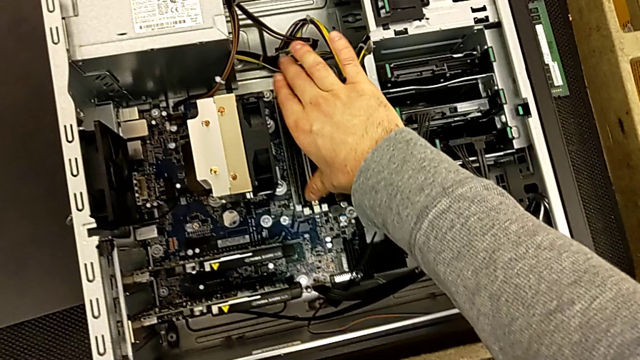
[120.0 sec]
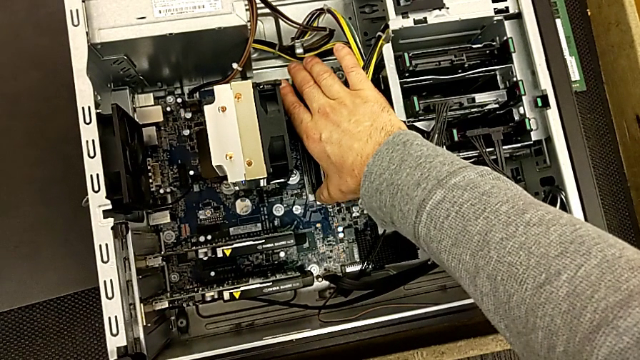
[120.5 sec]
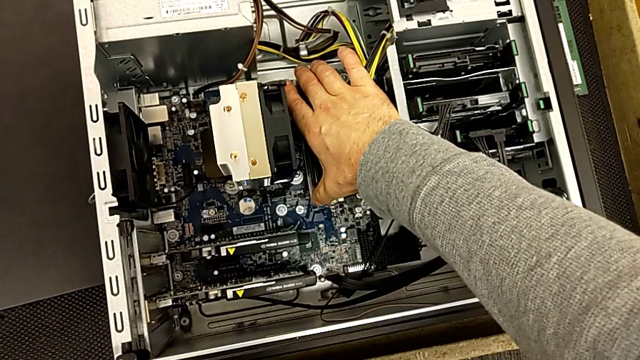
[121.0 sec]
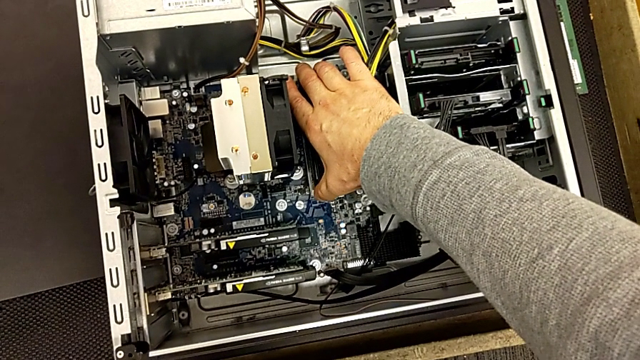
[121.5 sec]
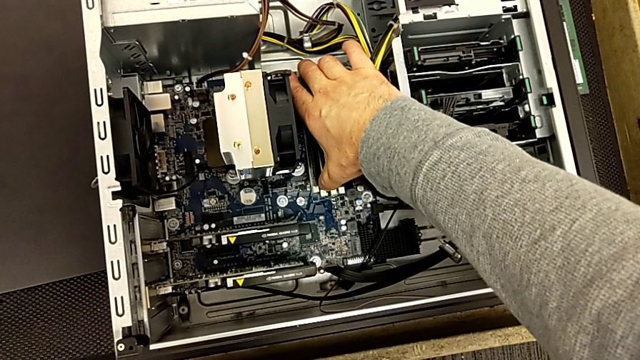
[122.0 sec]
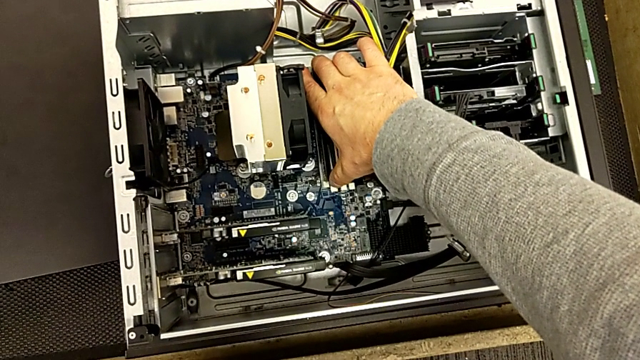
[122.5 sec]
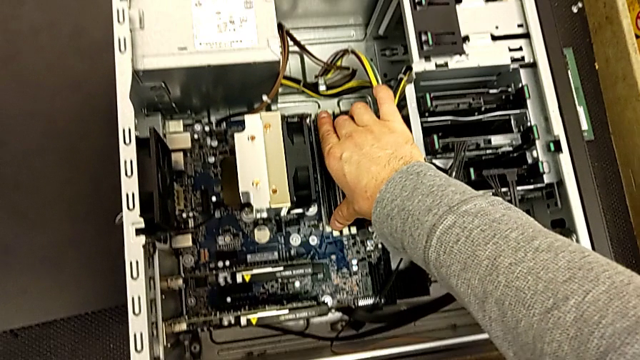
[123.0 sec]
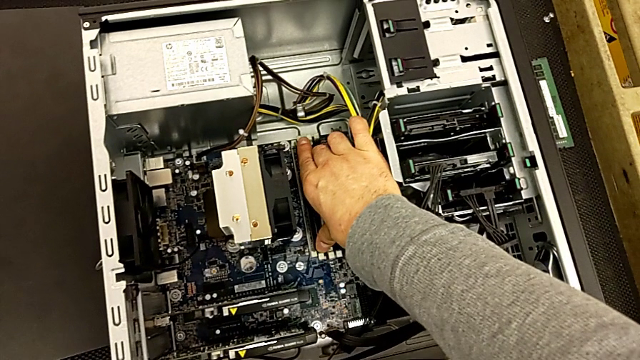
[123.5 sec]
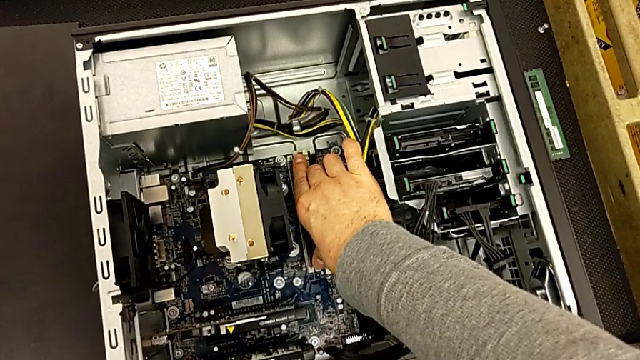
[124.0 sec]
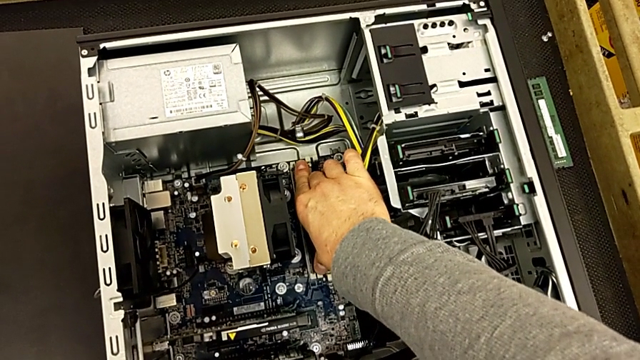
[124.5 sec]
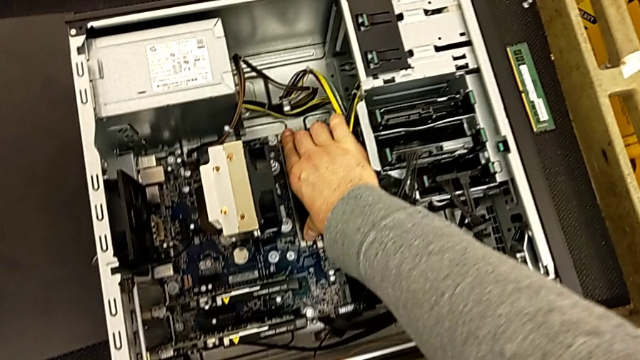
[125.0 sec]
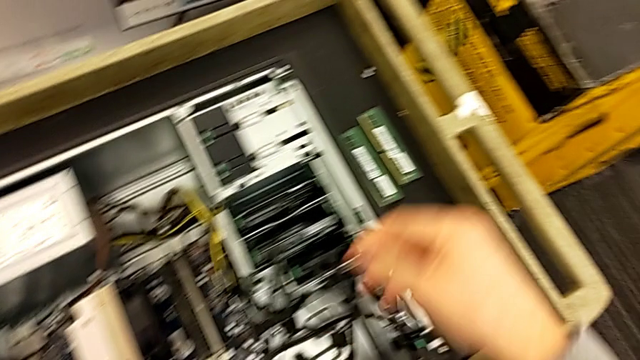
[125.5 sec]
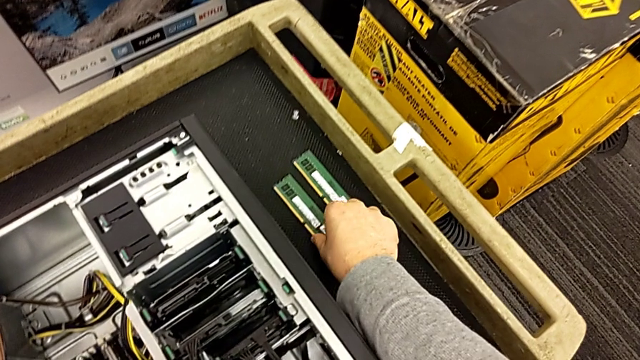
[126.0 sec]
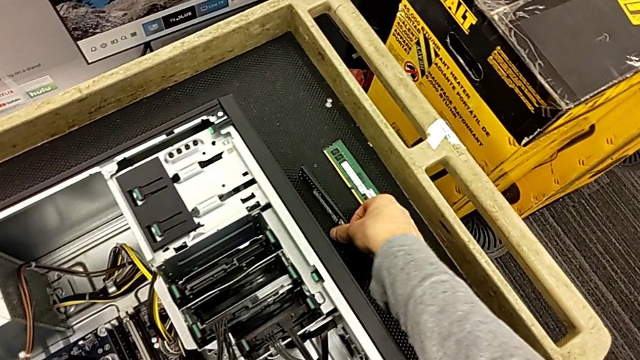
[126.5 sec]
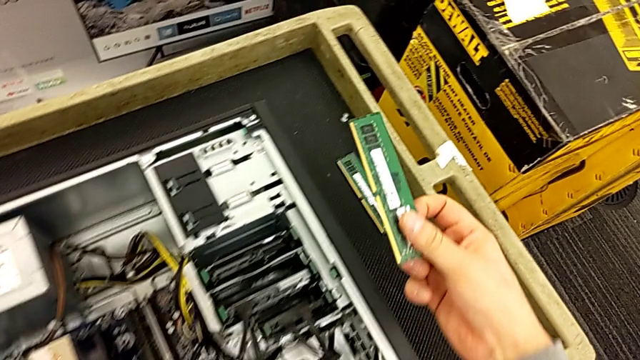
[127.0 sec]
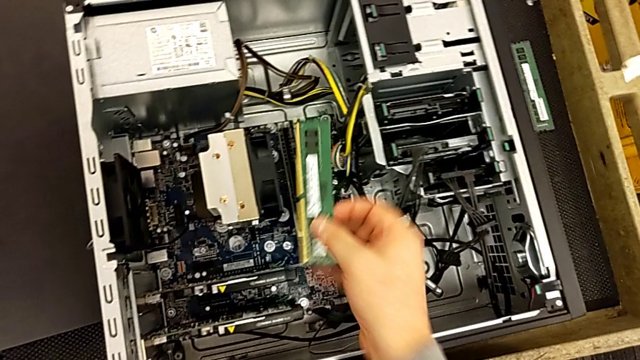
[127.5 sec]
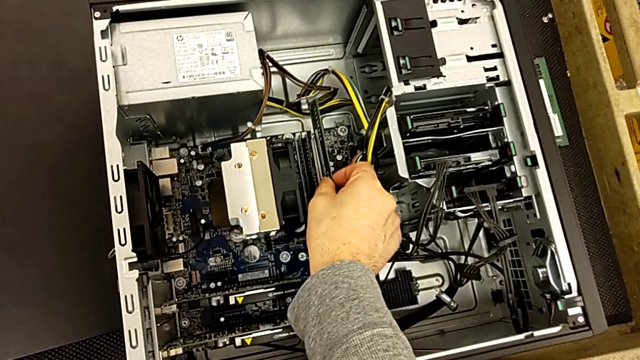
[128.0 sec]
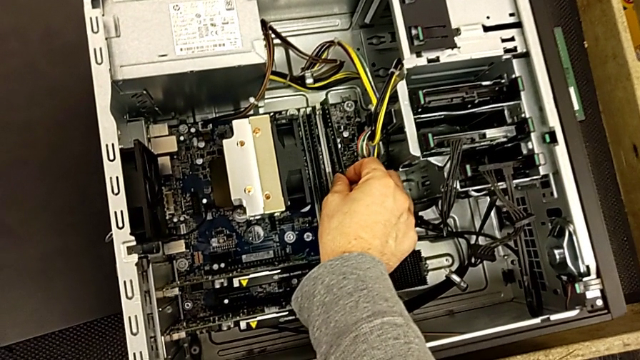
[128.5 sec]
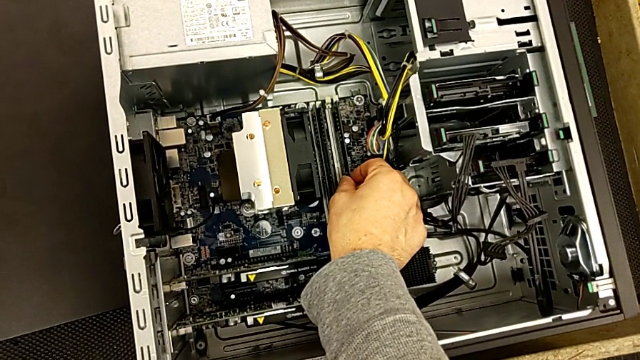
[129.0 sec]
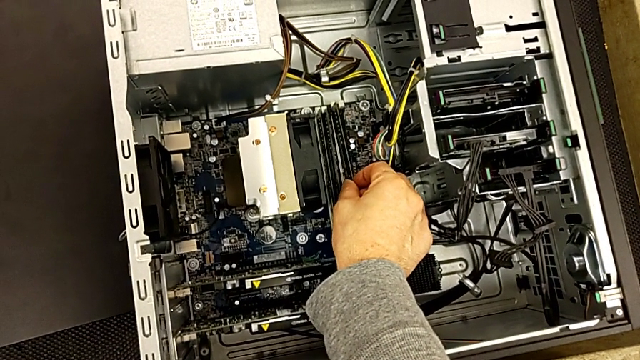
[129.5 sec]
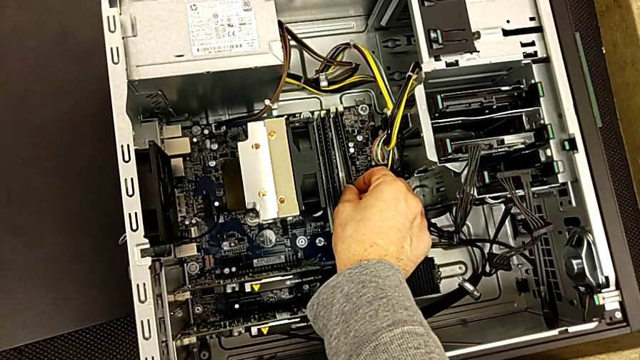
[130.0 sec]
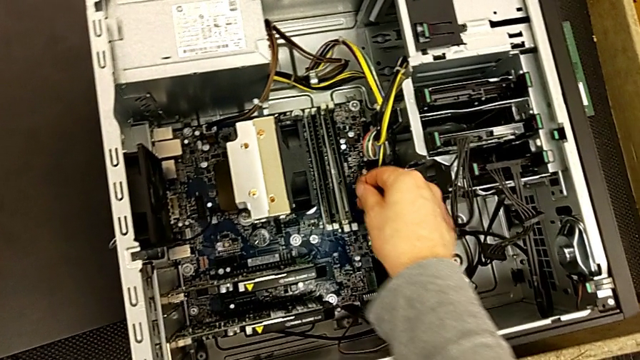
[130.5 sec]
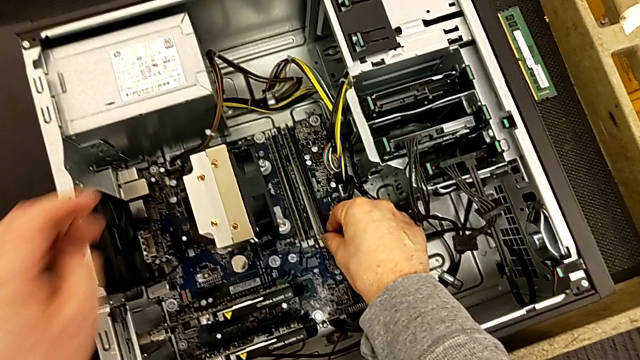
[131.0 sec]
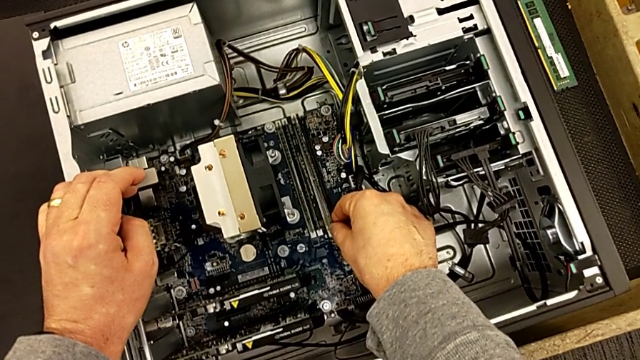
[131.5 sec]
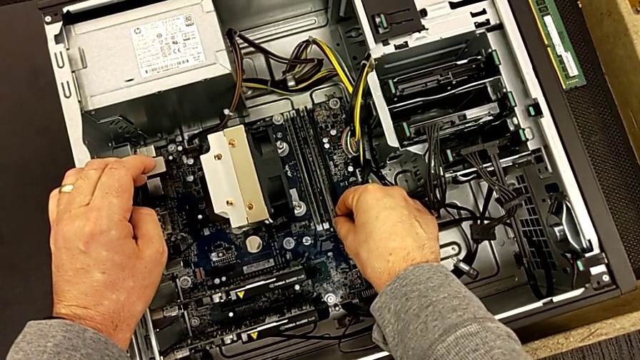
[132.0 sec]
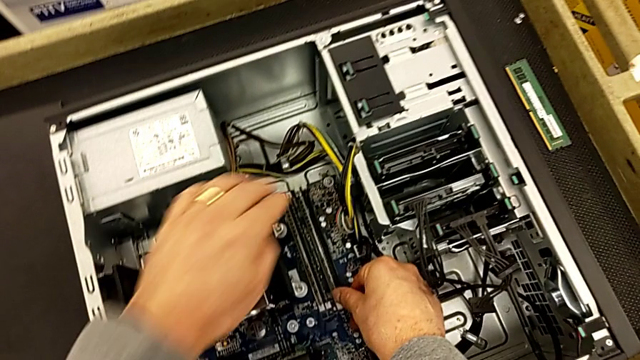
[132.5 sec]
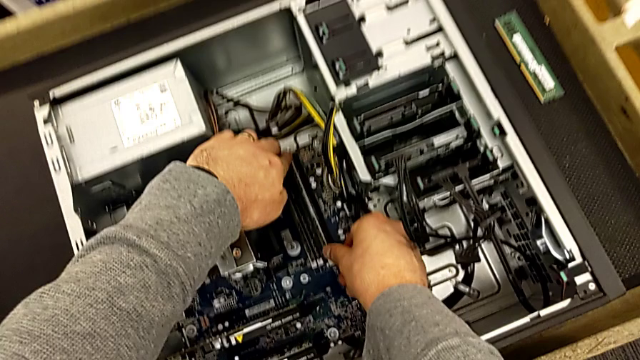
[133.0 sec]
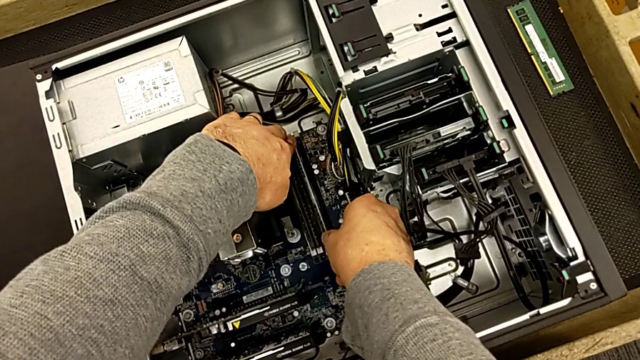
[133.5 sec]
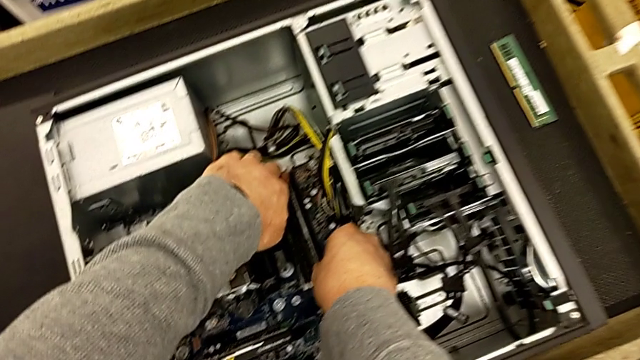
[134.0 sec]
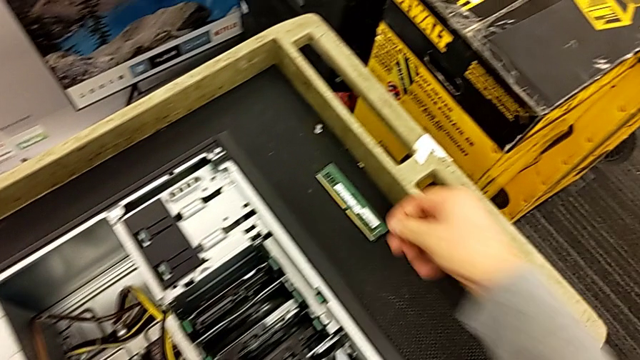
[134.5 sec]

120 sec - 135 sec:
The camera wearer is assembling all of the RAMs. They keep inserting the second RAM and insert the third RAM.

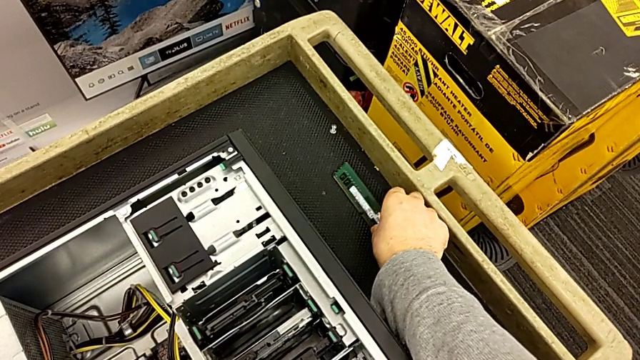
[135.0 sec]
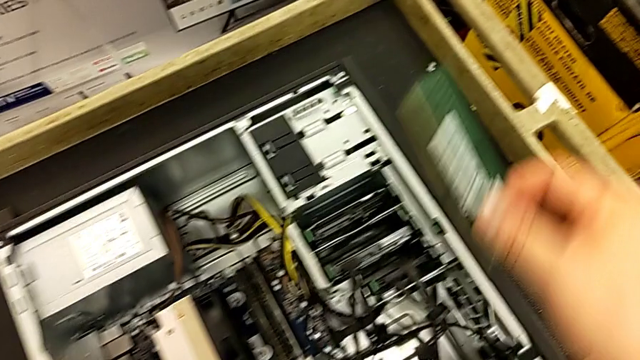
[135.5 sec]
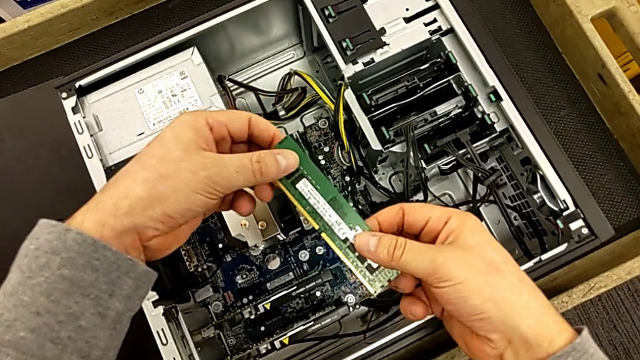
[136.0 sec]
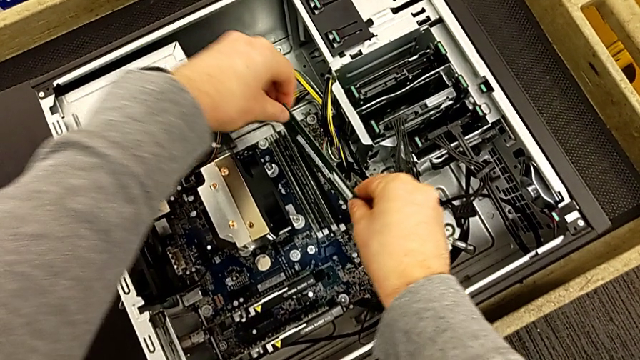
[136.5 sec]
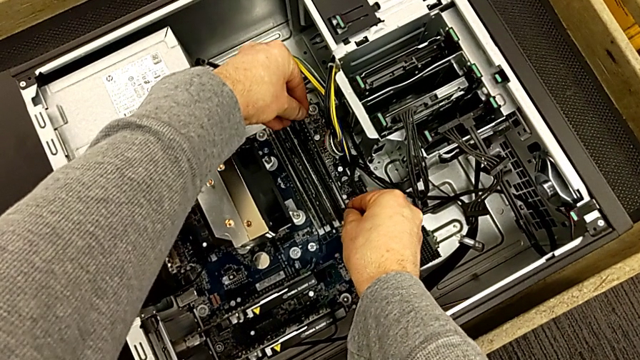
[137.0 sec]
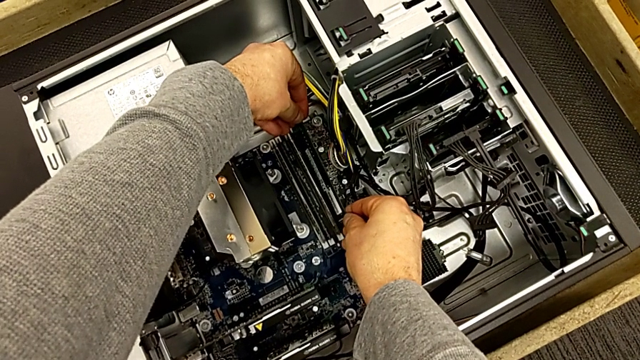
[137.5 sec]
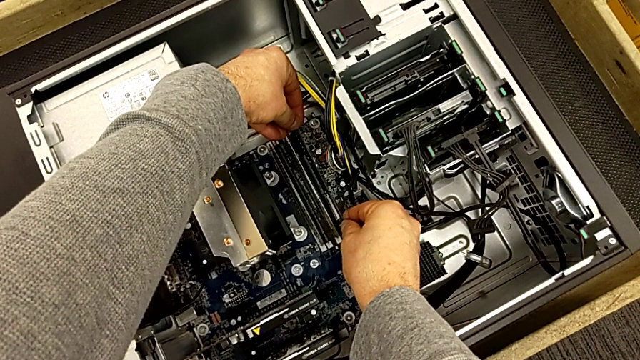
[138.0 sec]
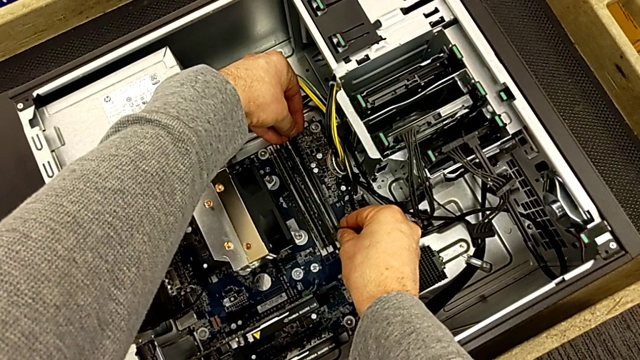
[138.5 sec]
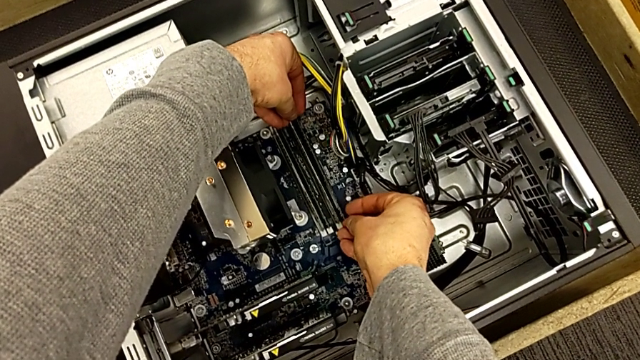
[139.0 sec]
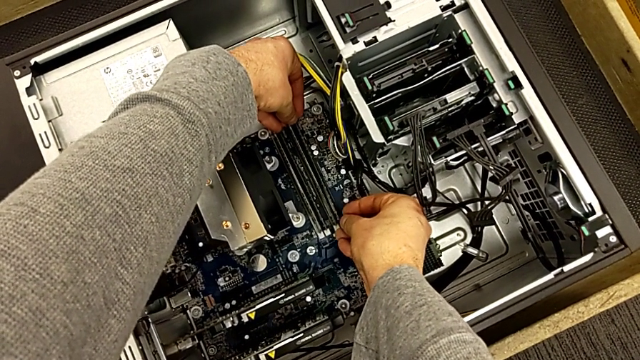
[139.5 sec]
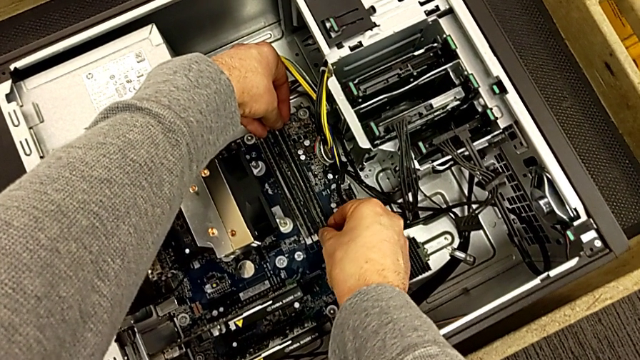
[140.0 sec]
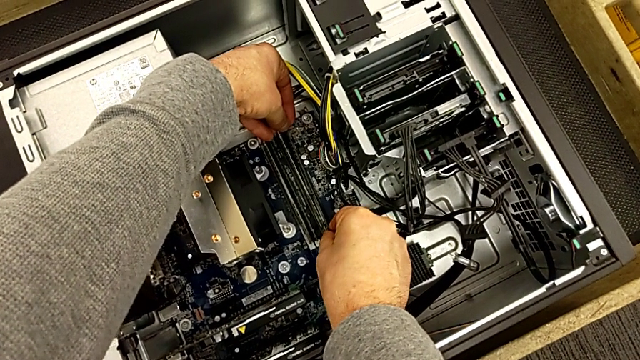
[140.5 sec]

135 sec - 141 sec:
The camera wearer is assembling all of the RAMs. They begin to insert the fourth RAM.
